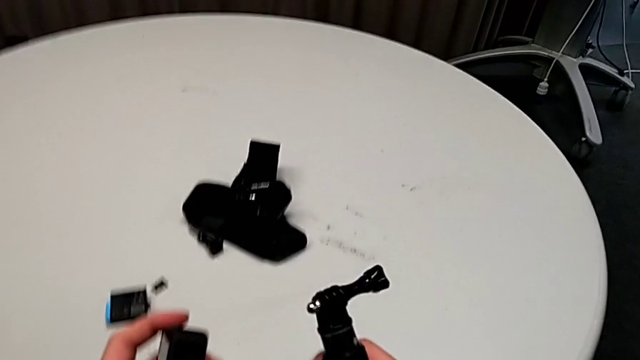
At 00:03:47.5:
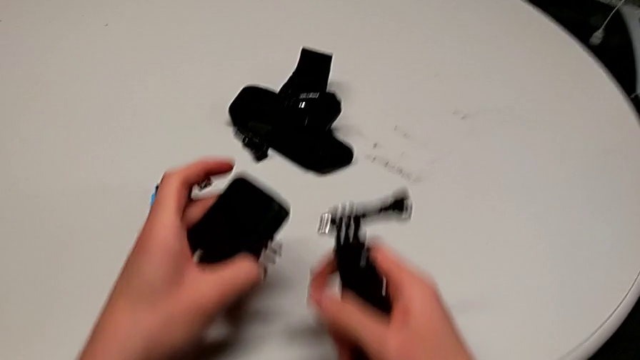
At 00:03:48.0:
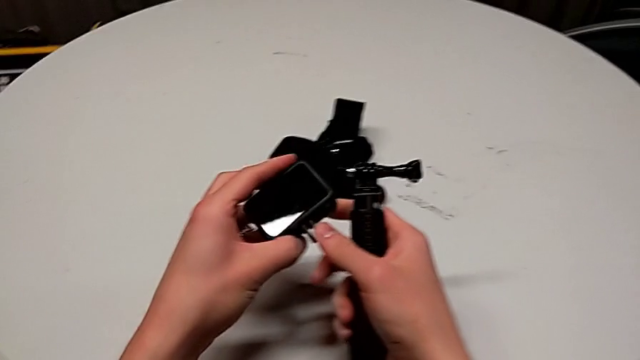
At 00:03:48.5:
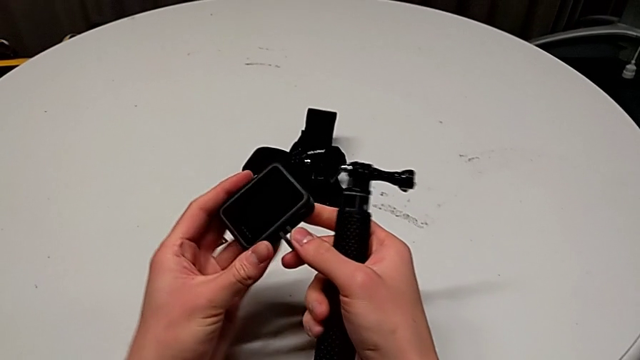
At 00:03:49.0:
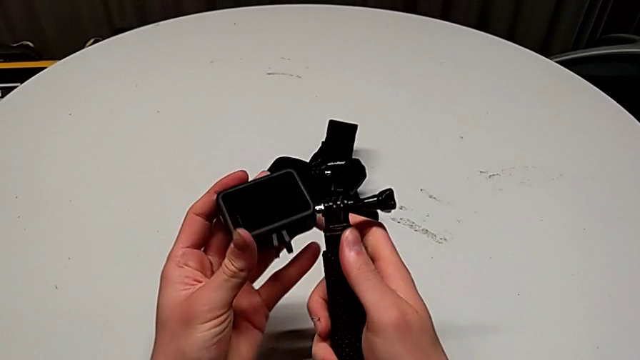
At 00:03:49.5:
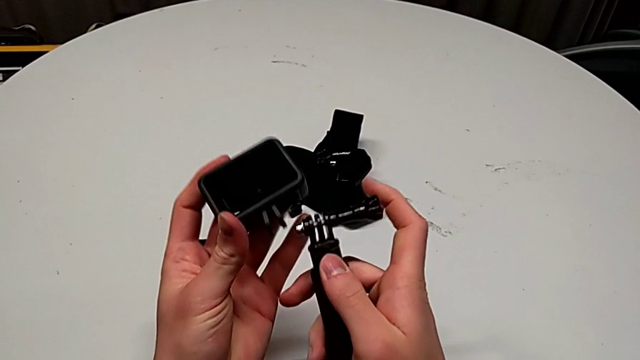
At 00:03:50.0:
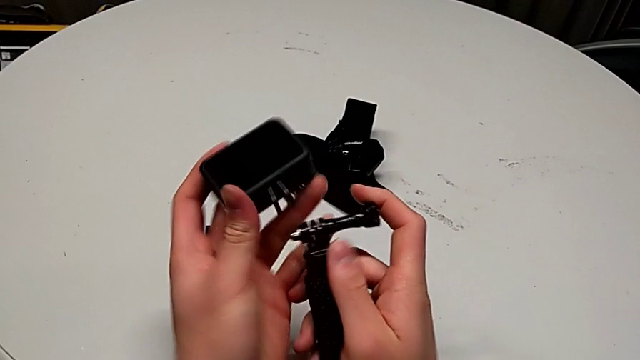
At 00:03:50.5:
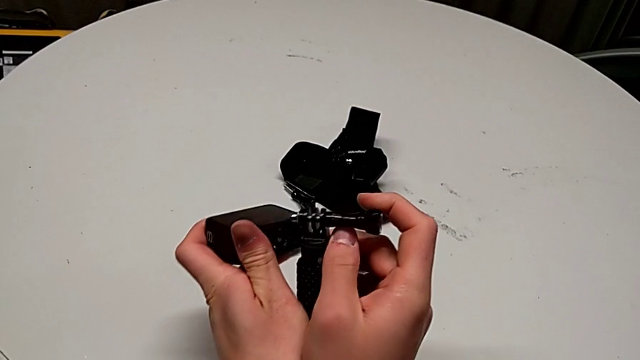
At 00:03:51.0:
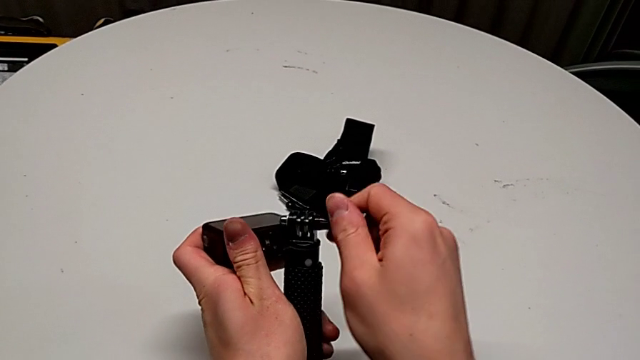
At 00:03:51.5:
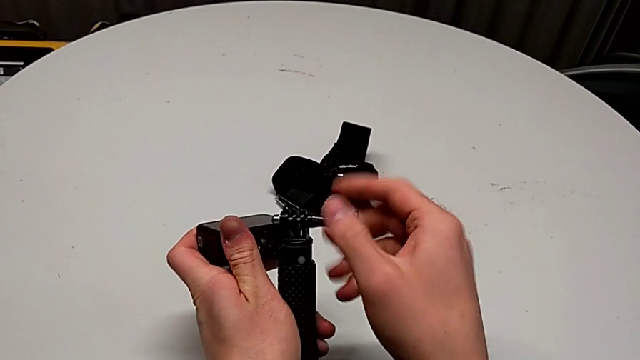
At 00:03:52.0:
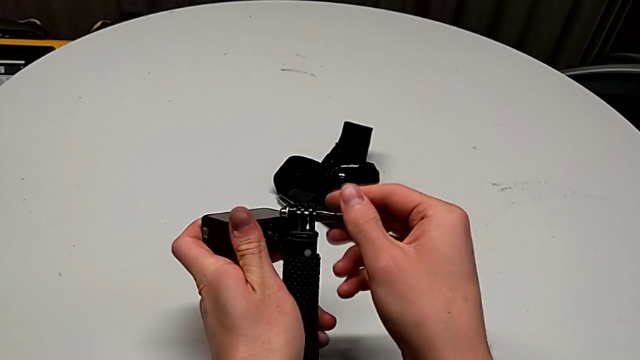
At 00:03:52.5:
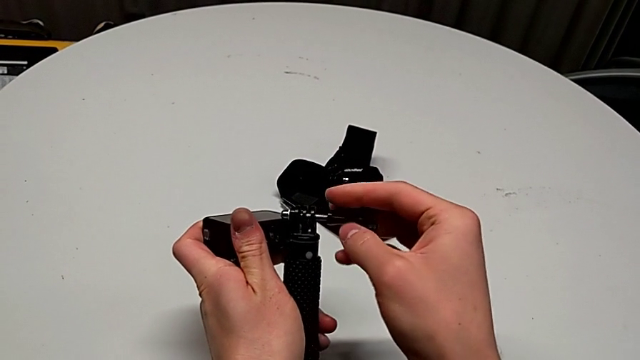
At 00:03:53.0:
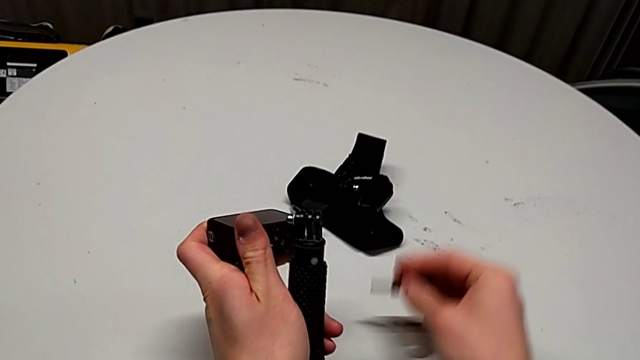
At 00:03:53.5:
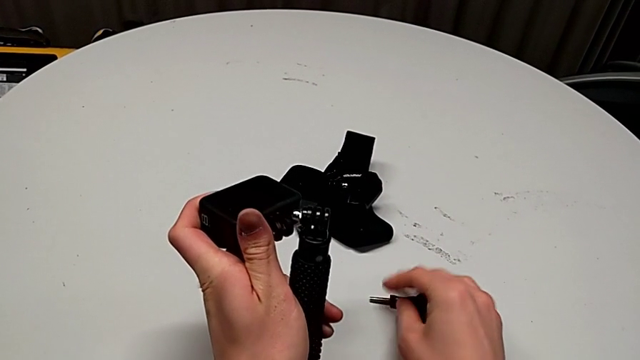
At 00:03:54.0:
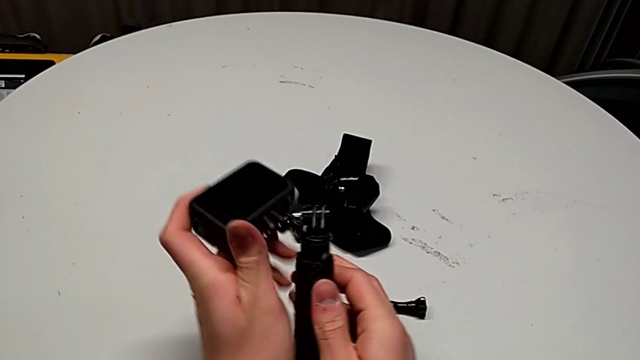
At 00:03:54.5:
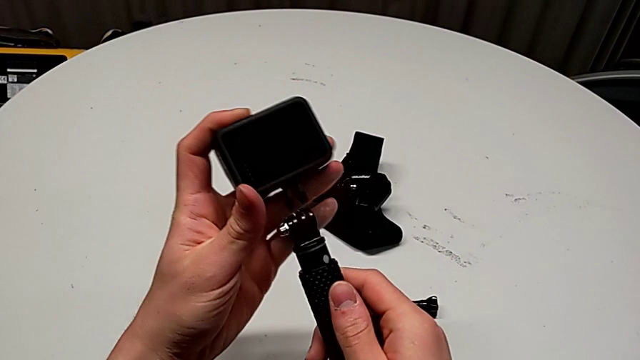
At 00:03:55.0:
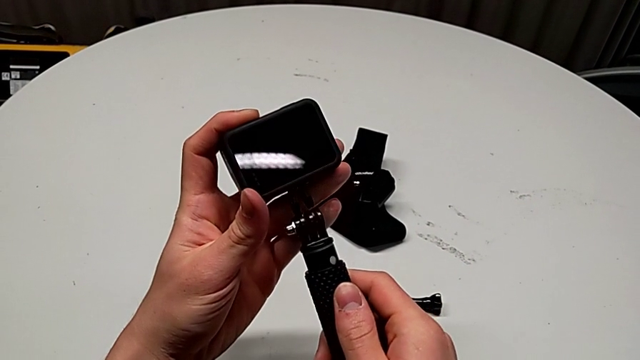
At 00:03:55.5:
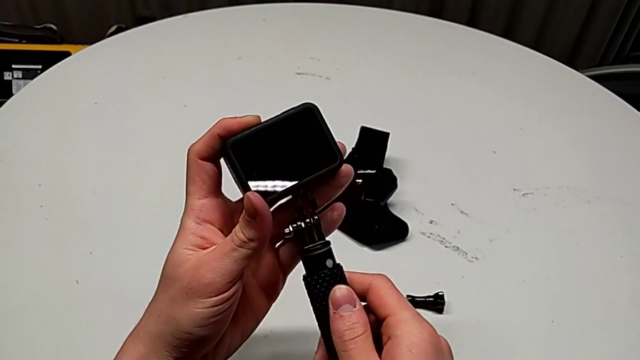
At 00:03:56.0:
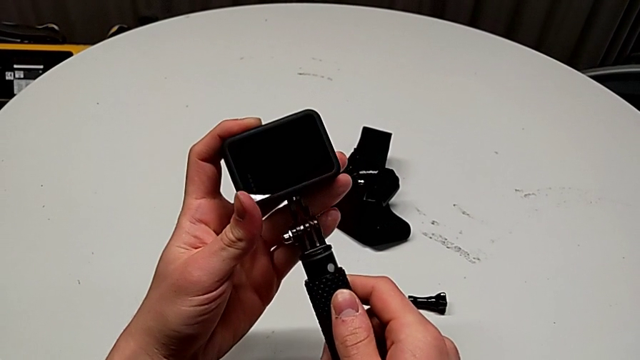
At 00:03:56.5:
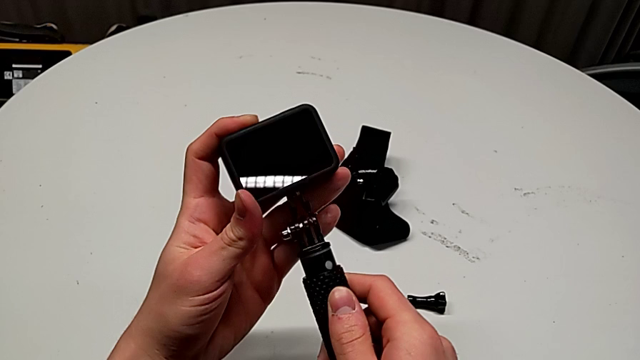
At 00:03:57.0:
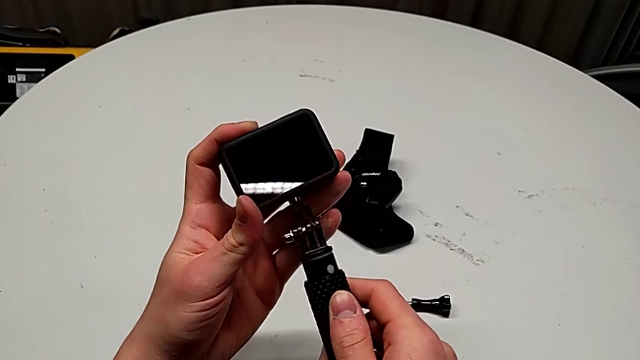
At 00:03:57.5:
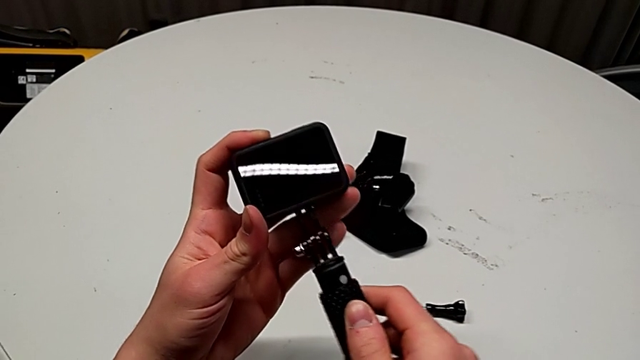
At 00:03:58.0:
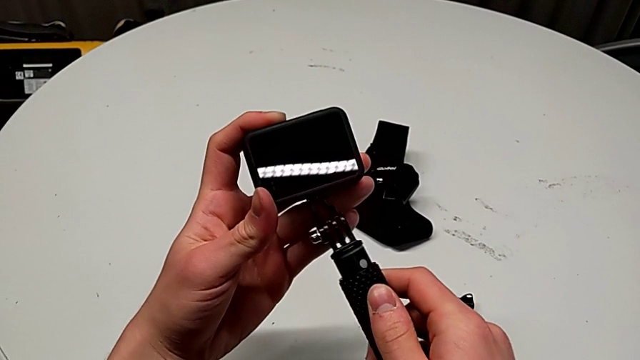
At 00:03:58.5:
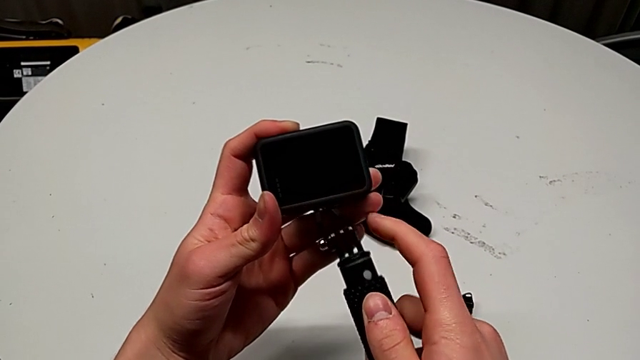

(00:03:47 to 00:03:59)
The camera wearer is exchanging the strap for a handheld grip. They hold the handheld grip, unscrew the screw, drop it and align the mounting peg.

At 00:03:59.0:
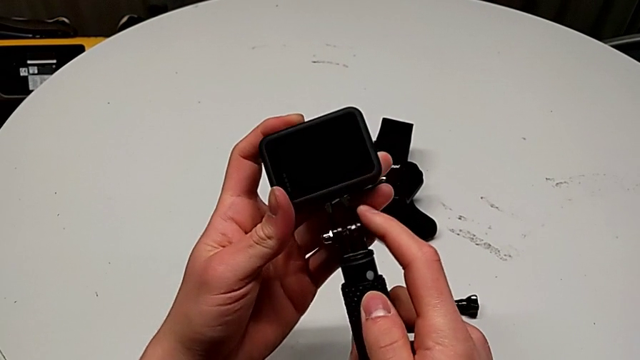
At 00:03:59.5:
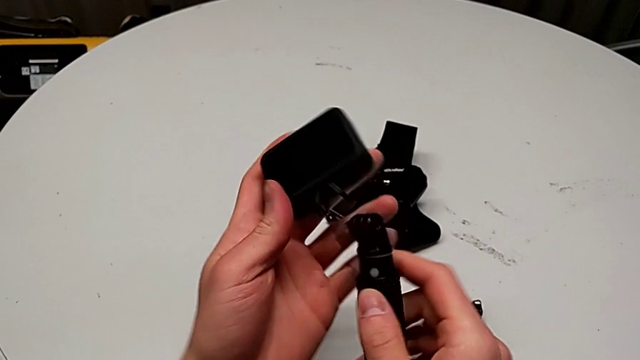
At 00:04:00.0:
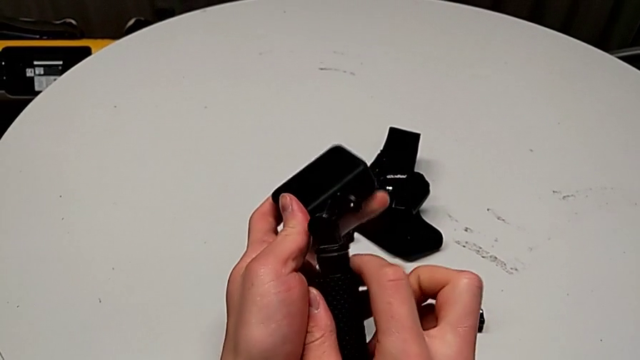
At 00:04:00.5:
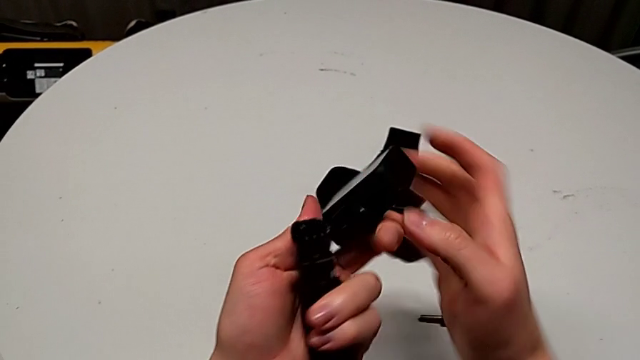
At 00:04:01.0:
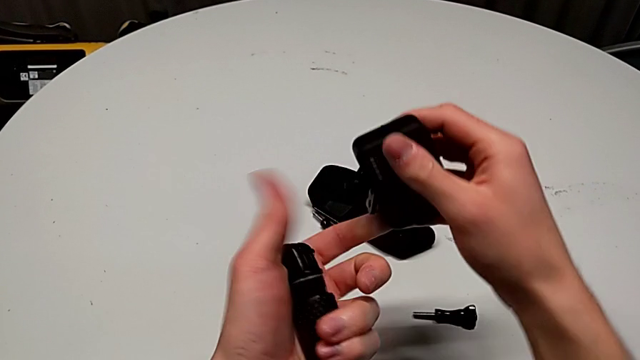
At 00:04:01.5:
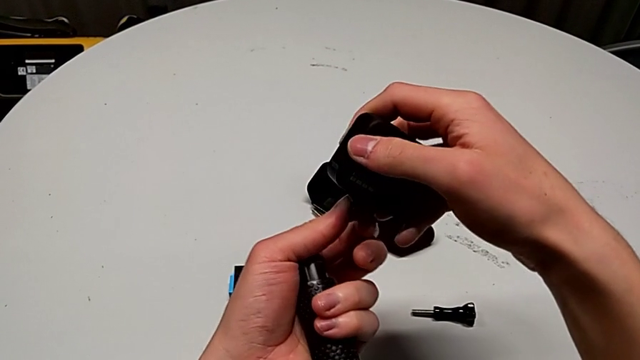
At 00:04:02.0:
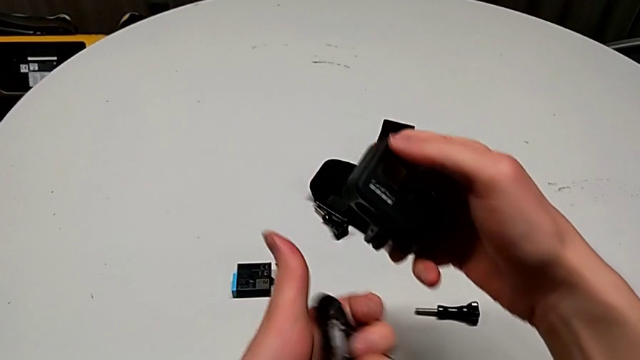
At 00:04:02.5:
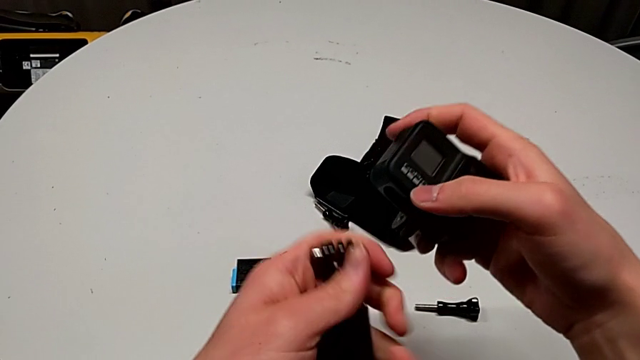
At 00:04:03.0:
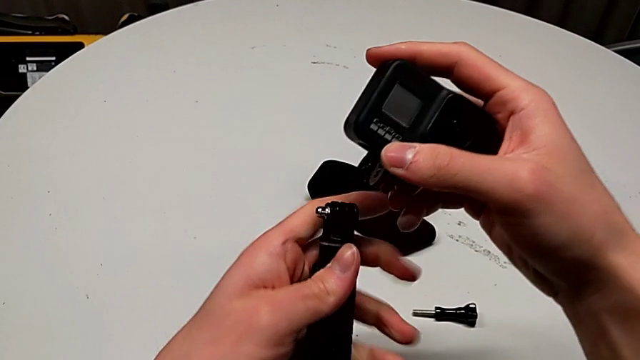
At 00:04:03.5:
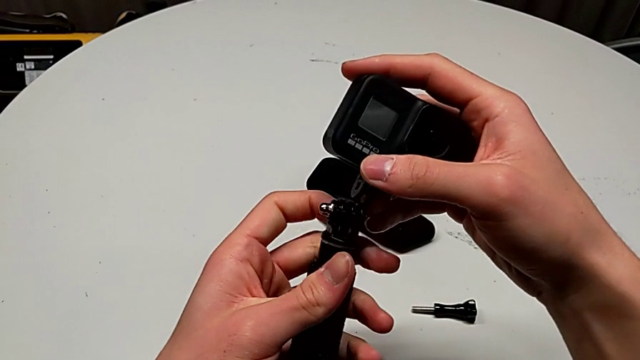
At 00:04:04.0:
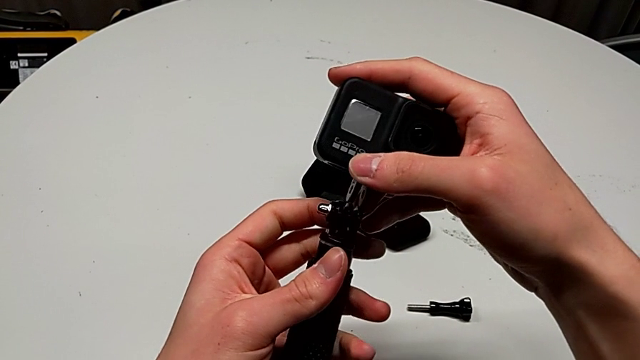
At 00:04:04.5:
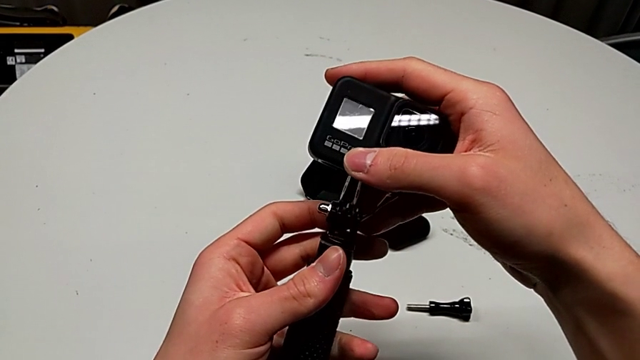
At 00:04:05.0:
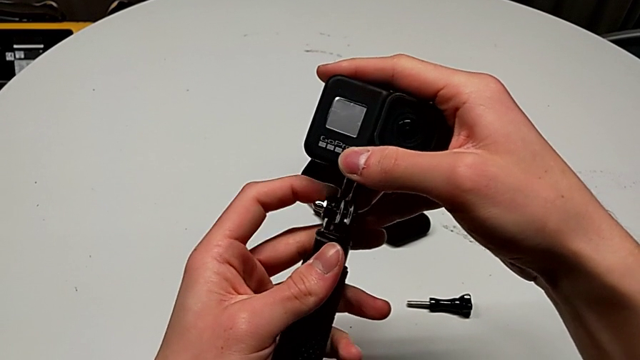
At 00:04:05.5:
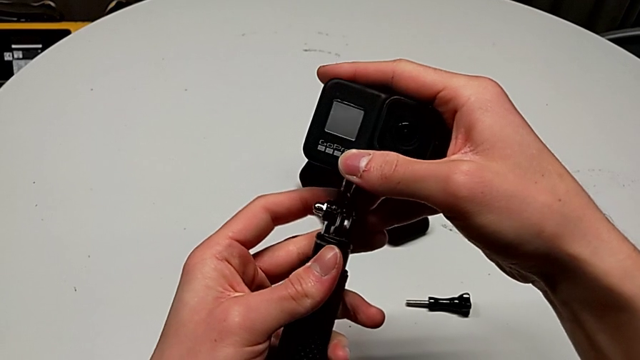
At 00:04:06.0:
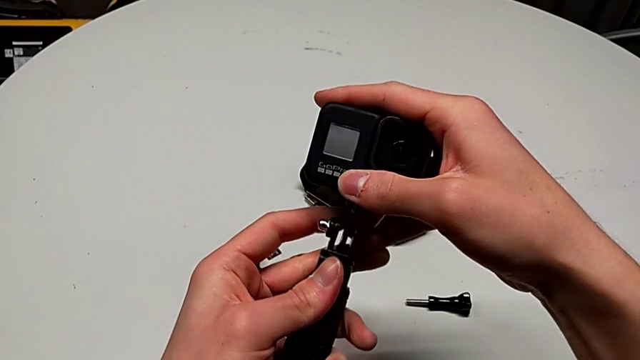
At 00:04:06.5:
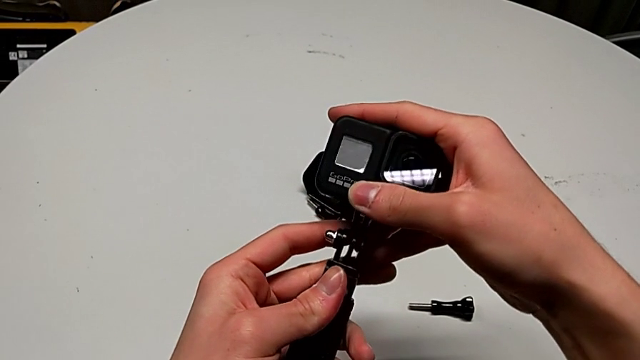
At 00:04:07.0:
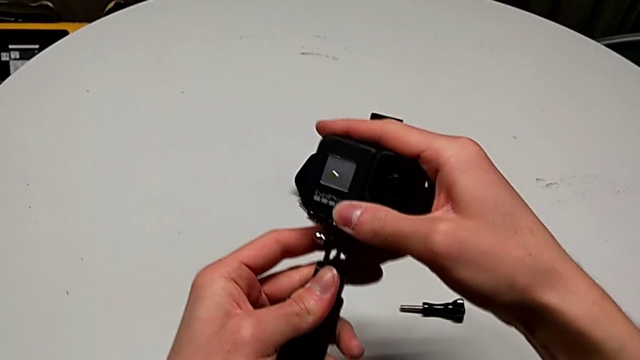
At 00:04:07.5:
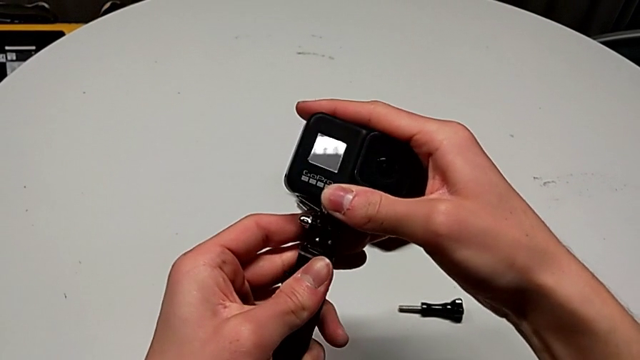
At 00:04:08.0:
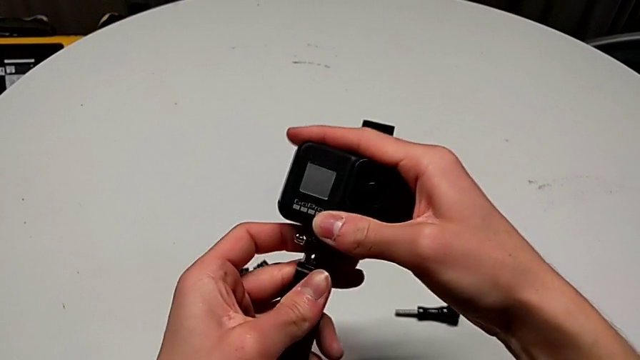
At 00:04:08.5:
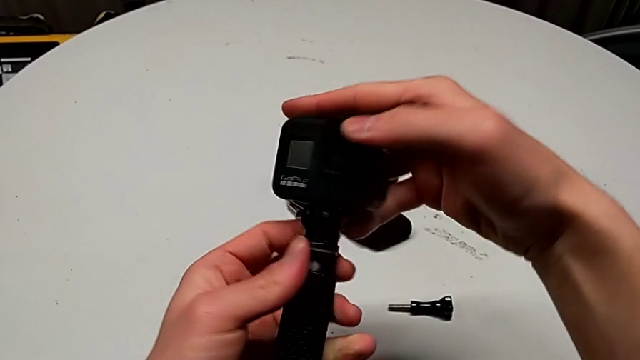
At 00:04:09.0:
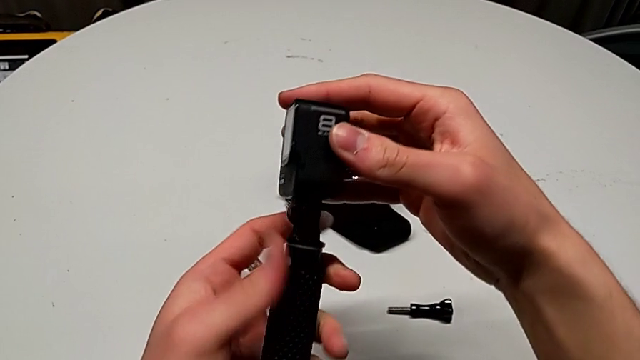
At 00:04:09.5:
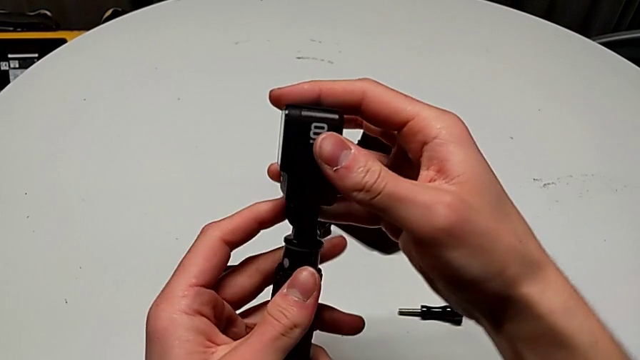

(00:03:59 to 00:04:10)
The camera wearer is exchanging the strap for a handheld grip. They rotate the GoPro and insert the mounting peg.
